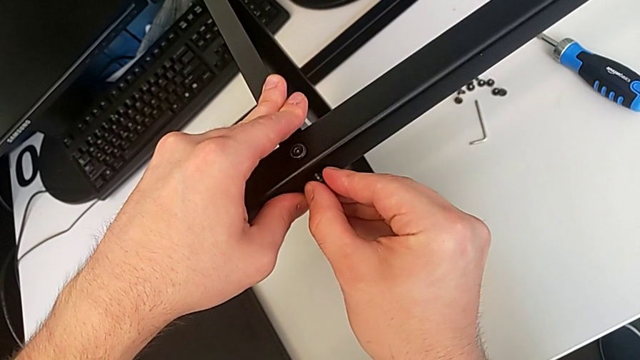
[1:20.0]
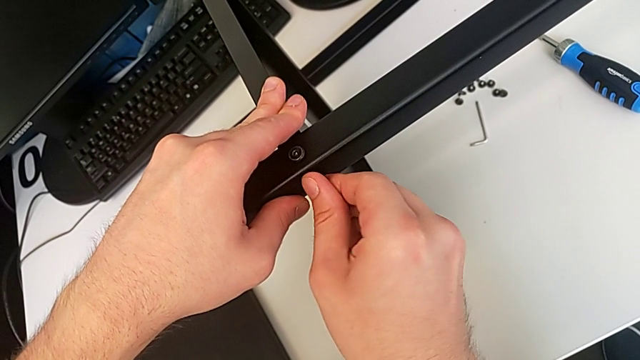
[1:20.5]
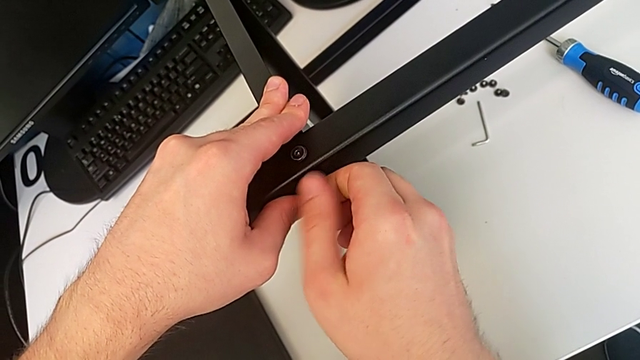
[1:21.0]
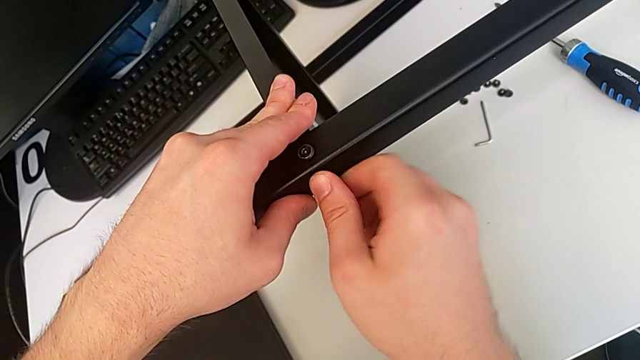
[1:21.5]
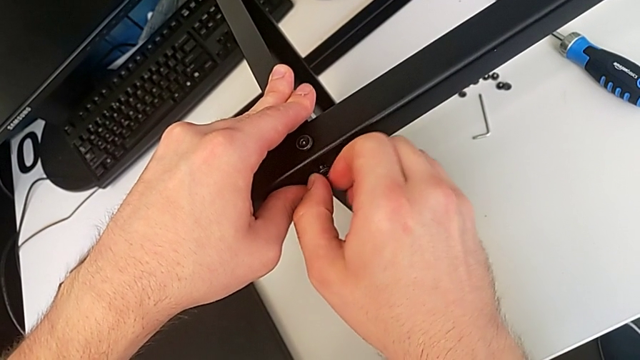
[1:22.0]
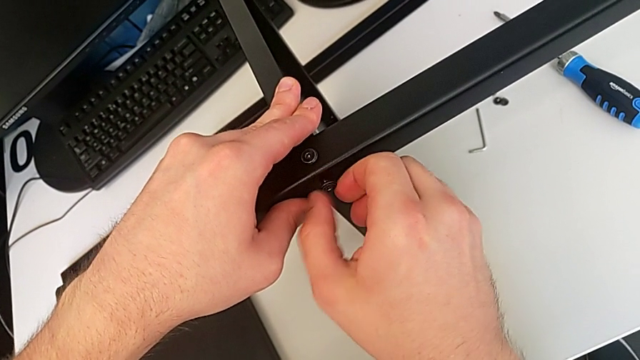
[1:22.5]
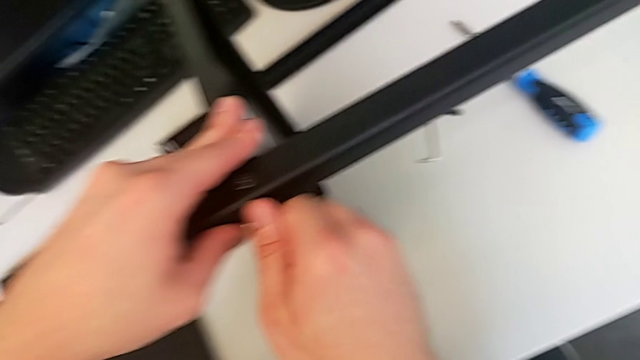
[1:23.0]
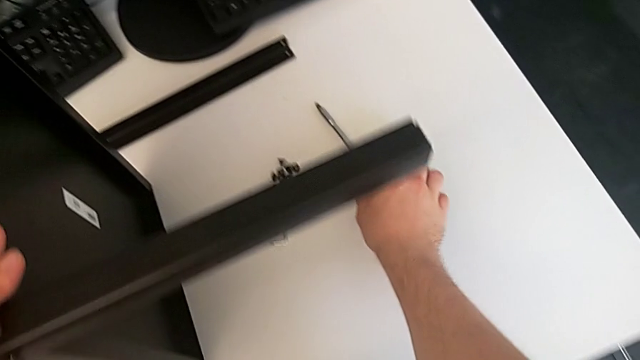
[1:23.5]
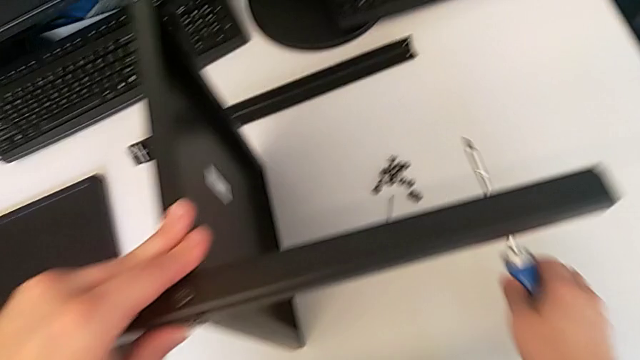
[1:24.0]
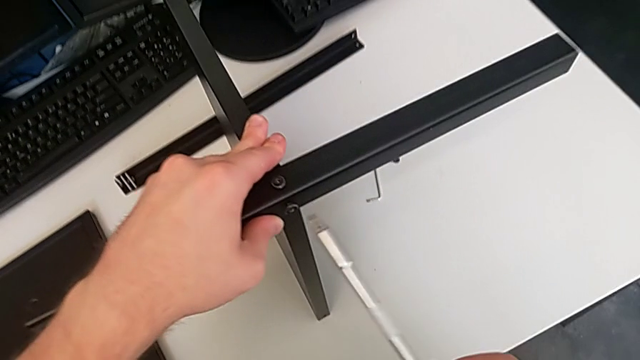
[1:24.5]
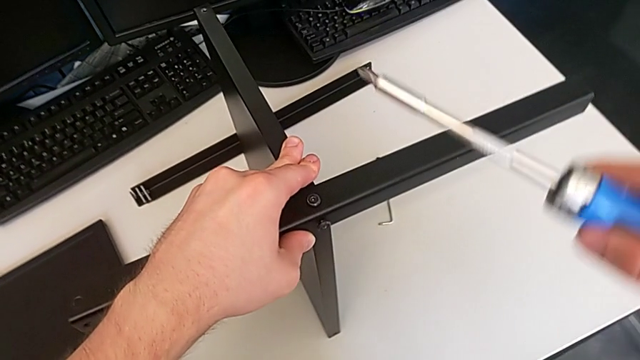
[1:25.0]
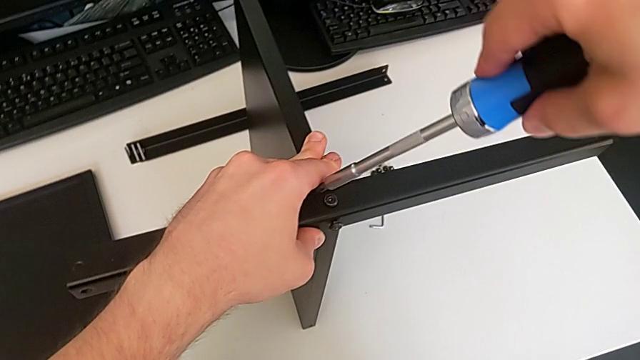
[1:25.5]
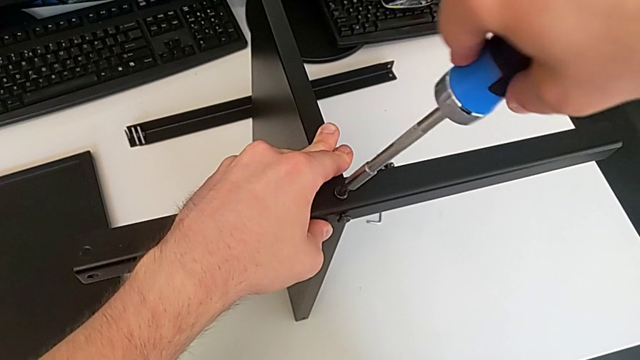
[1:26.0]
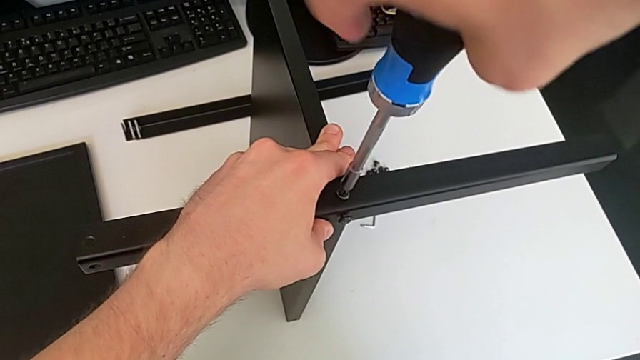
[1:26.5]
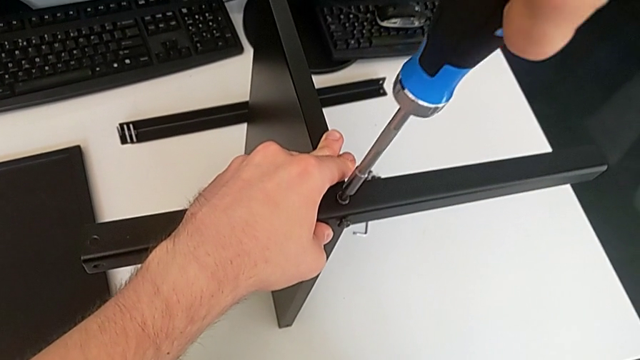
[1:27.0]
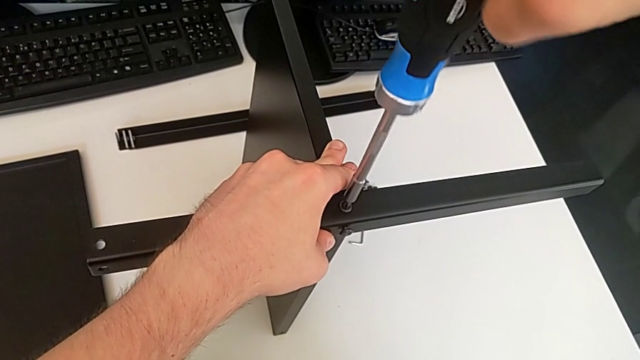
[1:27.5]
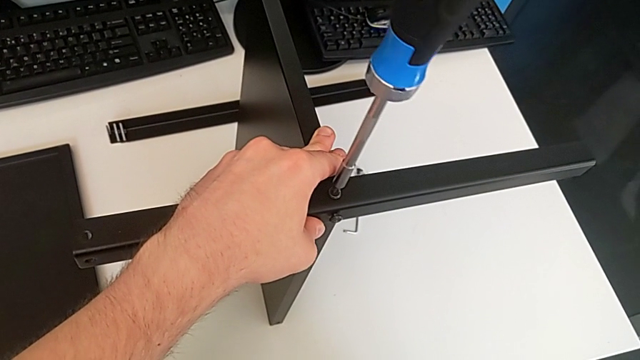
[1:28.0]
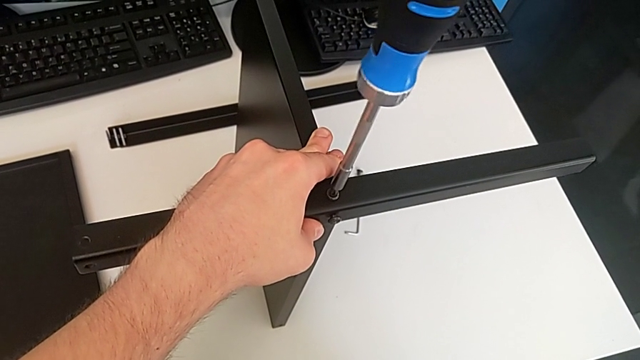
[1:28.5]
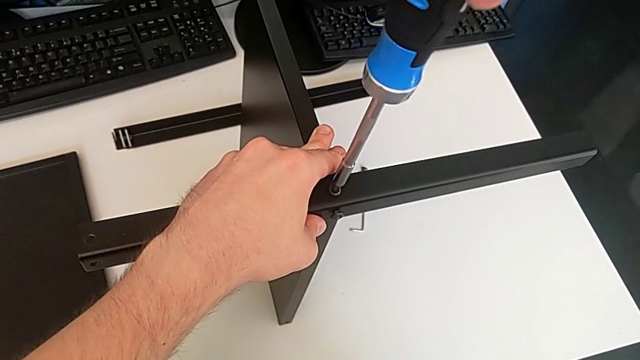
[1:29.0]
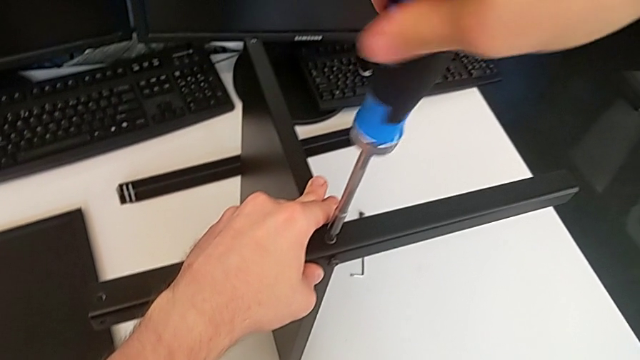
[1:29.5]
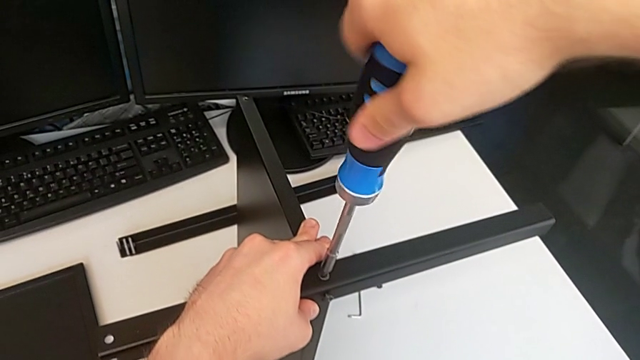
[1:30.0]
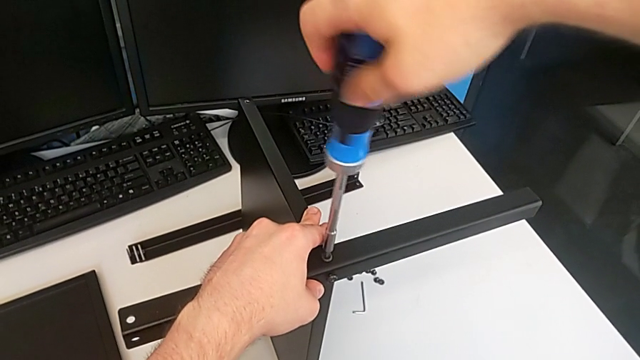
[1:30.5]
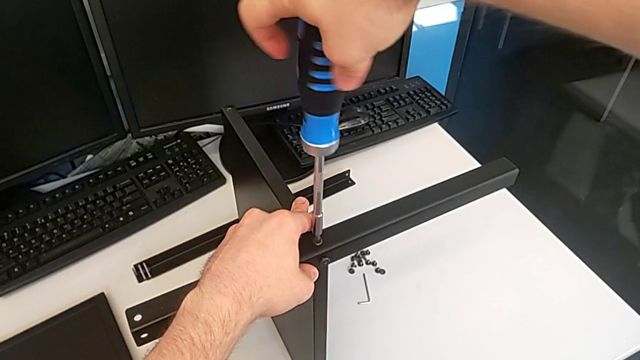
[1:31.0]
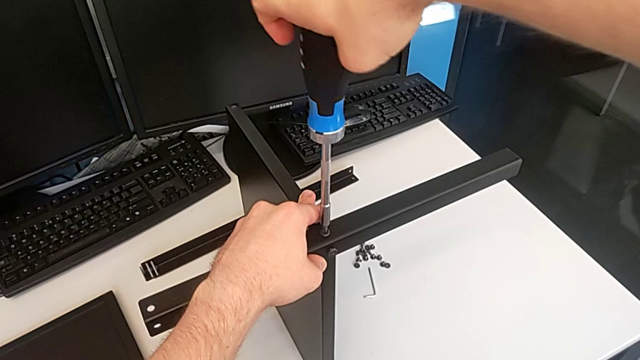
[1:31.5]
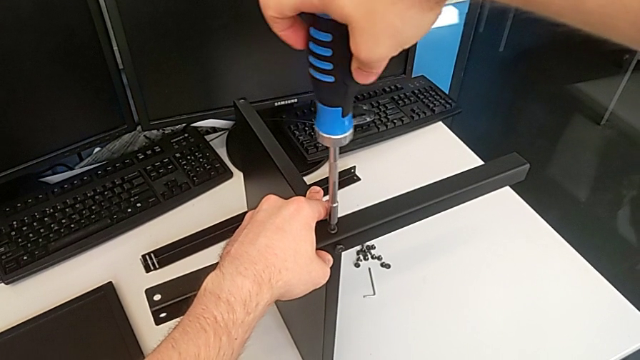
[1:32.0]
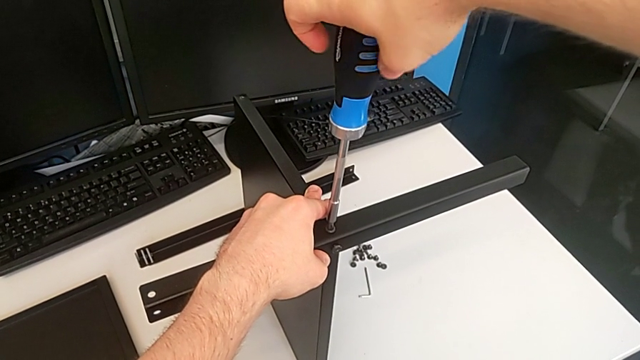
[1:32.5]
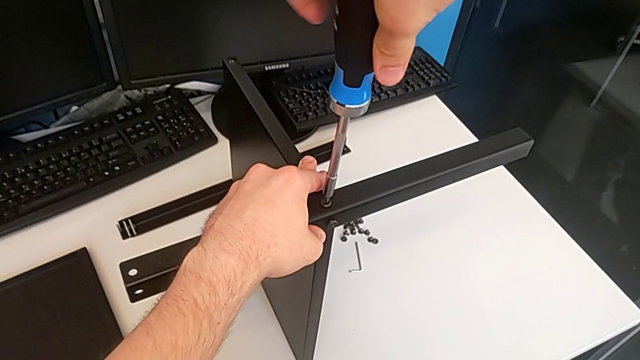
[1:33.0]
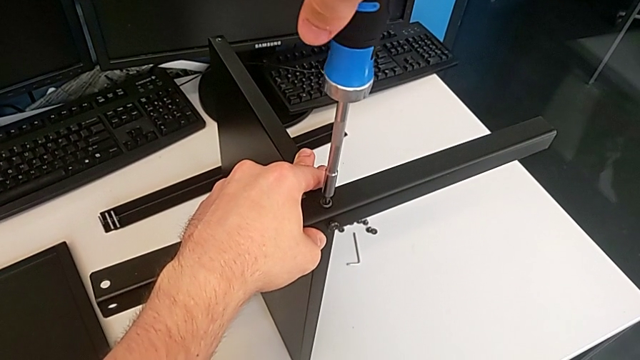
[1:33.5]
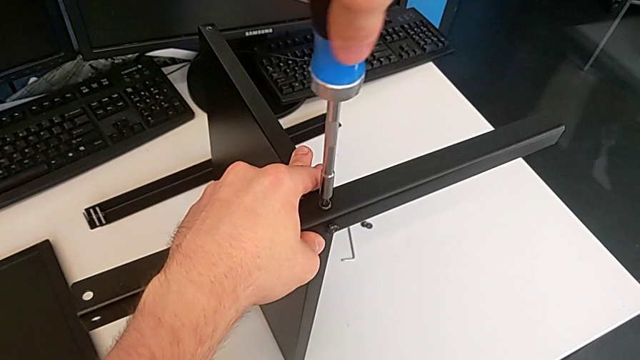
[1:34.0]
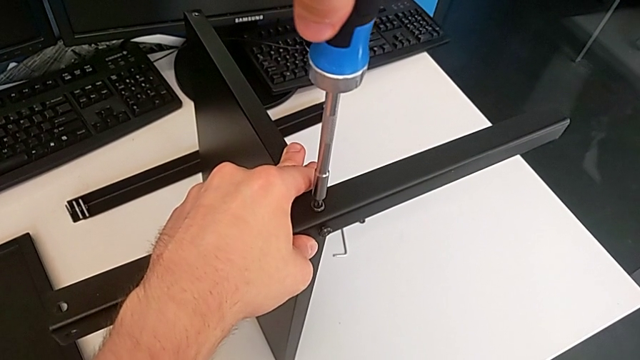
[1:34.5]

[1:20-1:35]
The camera wearer is using an allen wrench to screw the first screw into the leg. They screw the second hex socket head, lift the screwdriver and begin to wrongly screw the hex socket head.

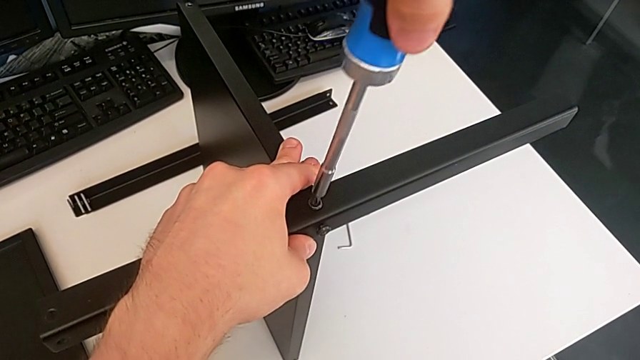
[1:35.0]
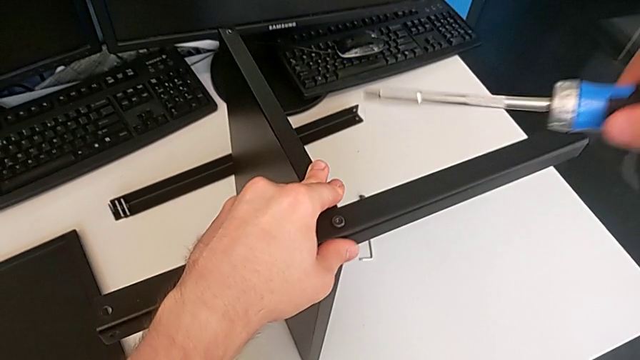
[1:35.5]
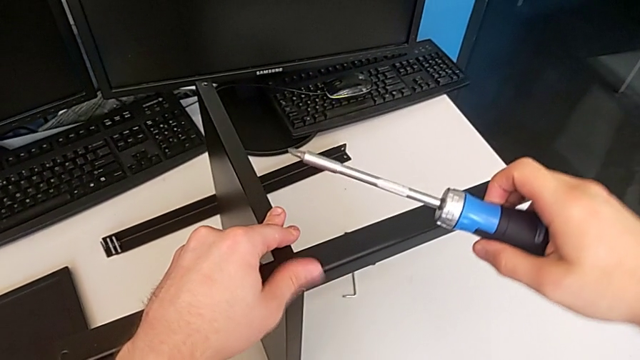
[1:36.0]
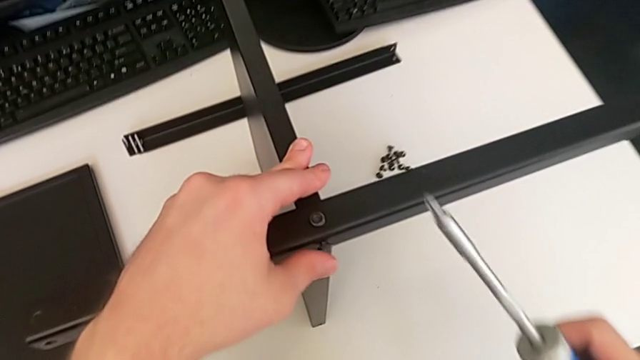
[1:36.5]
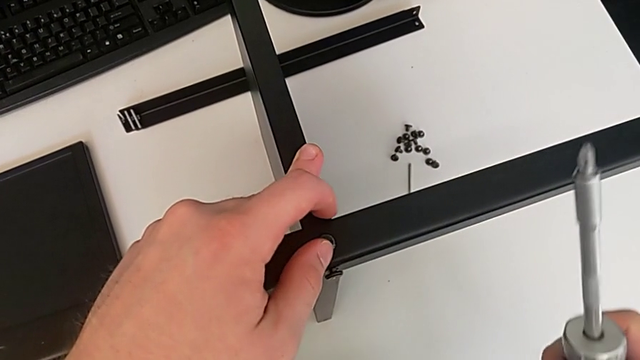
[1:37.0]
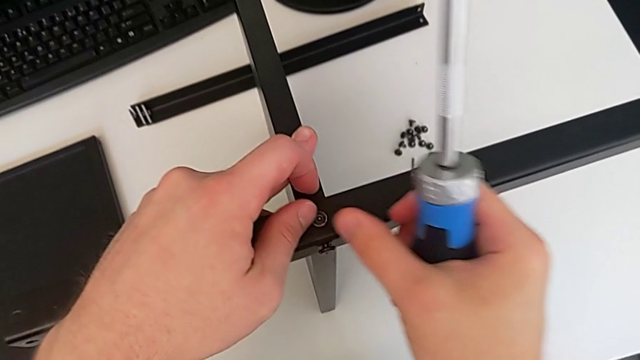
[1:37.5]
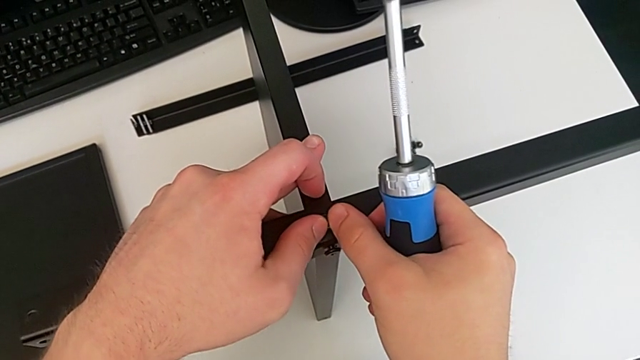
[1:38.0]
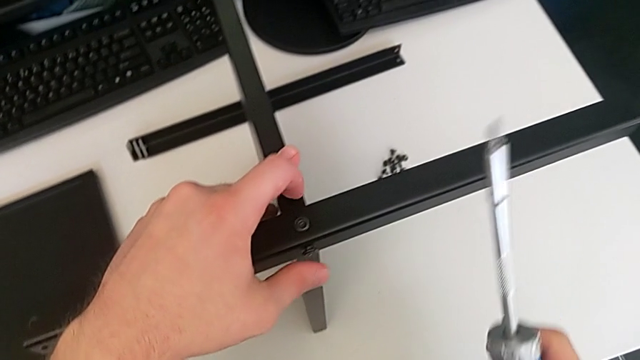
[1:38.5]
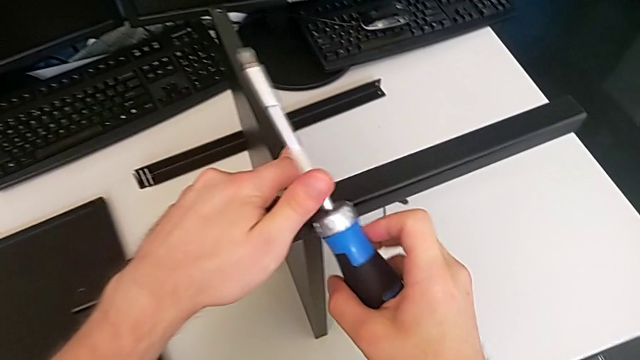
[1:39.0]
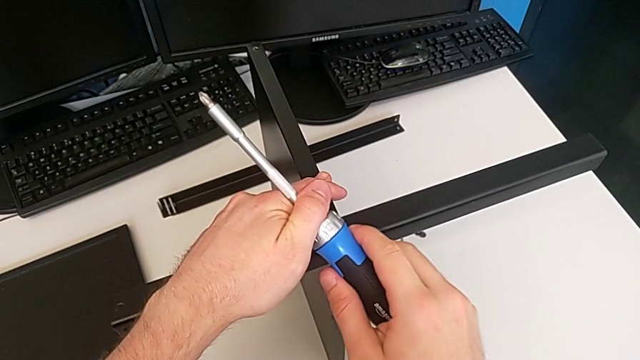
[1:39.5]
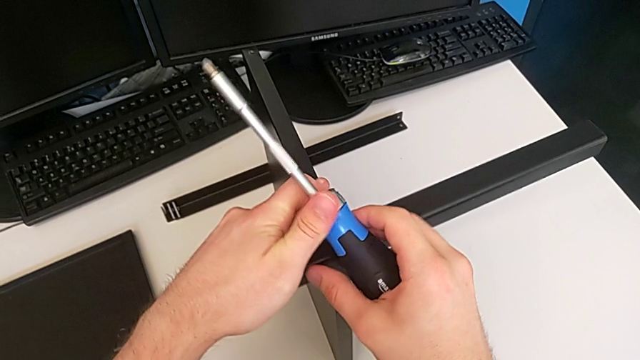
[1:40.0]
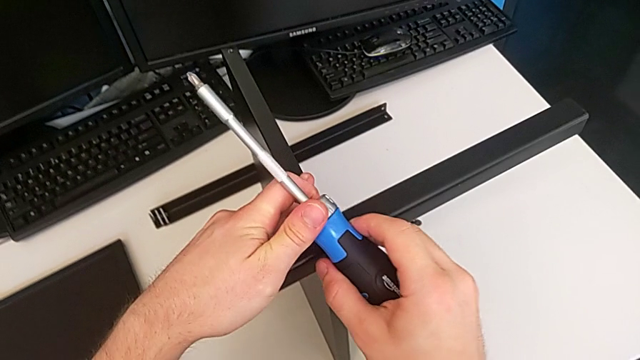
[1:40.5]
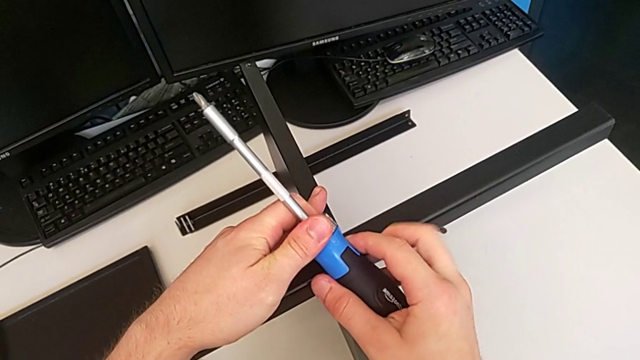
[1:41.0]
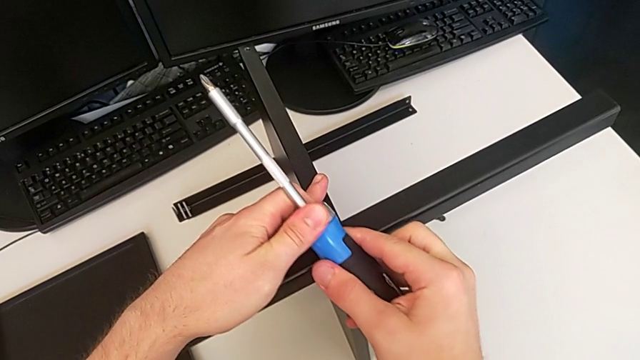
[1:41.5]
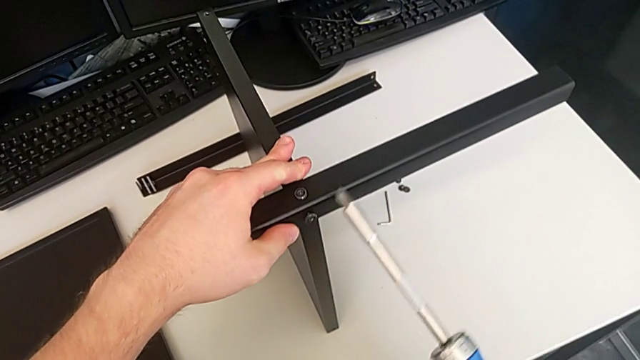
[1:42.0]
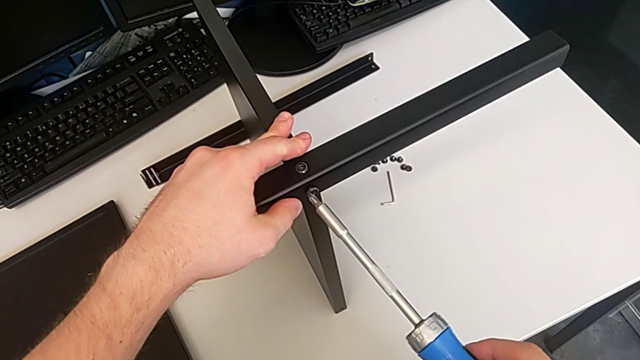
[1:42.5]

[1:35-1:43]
The camera wearer is using an allen wrench to screw the first screw into the leg. They wrongly keep screwing the hex socket head and rotate the screwdriver.
